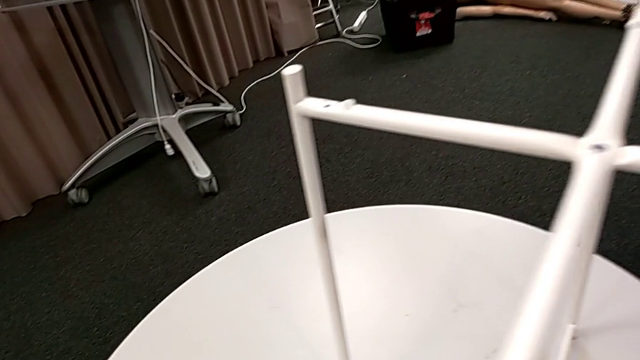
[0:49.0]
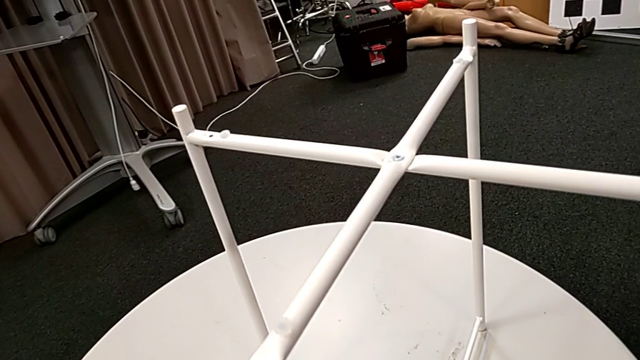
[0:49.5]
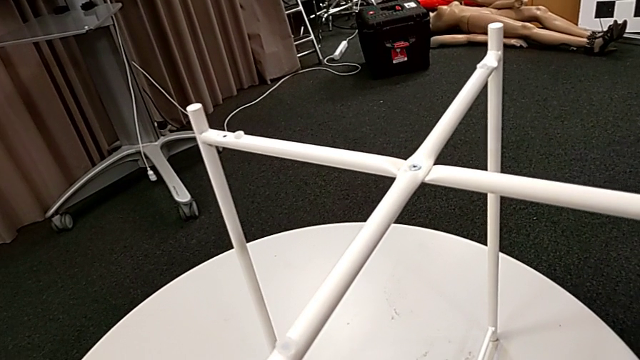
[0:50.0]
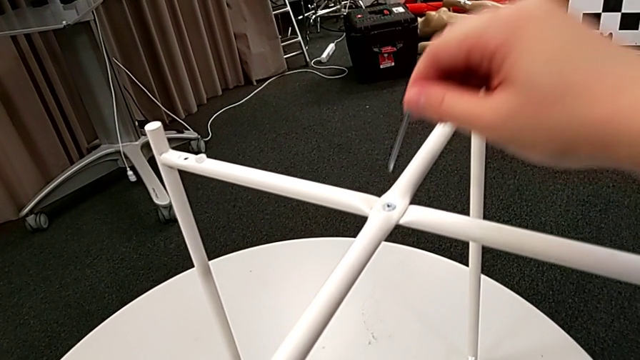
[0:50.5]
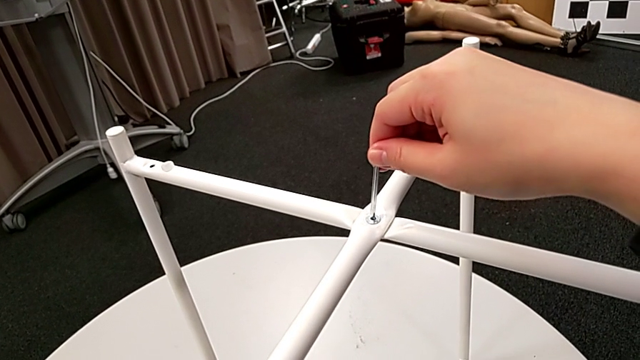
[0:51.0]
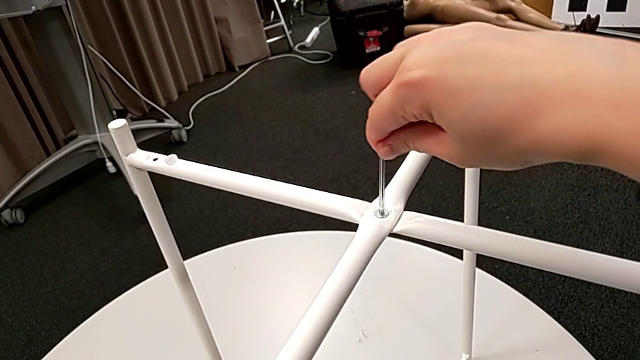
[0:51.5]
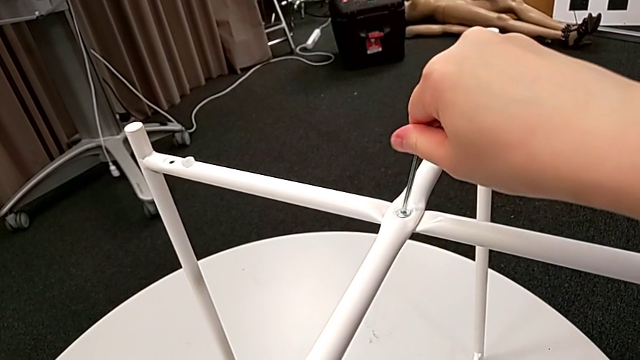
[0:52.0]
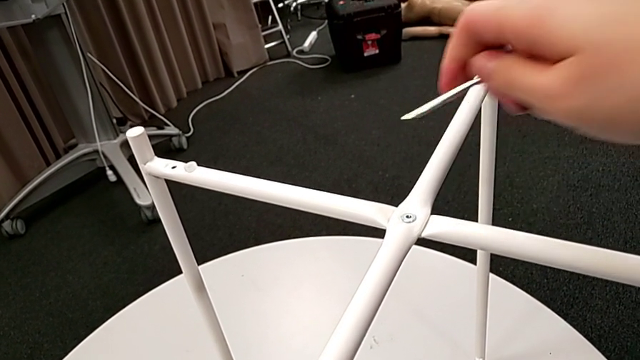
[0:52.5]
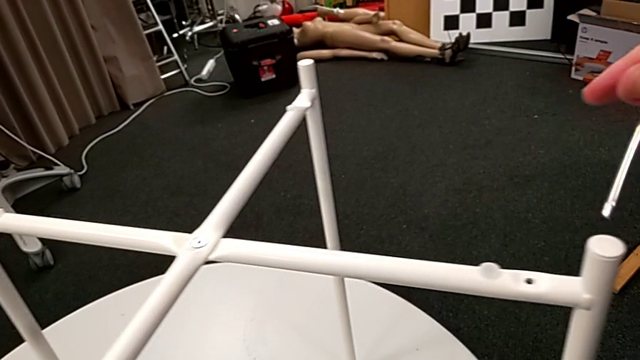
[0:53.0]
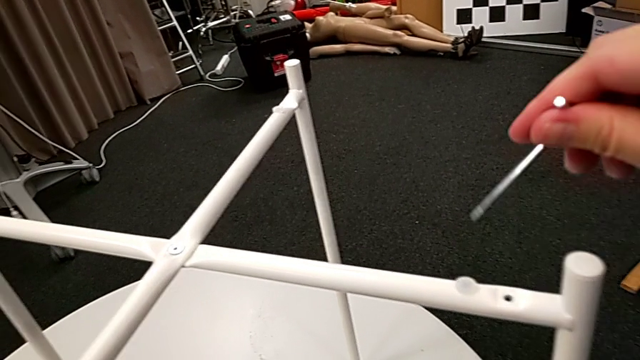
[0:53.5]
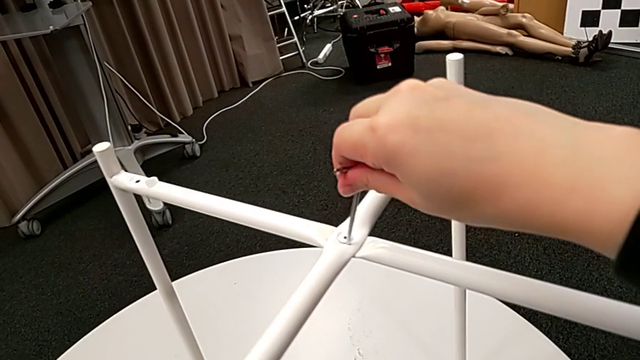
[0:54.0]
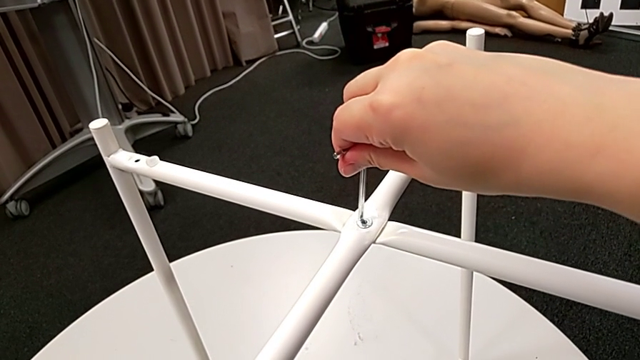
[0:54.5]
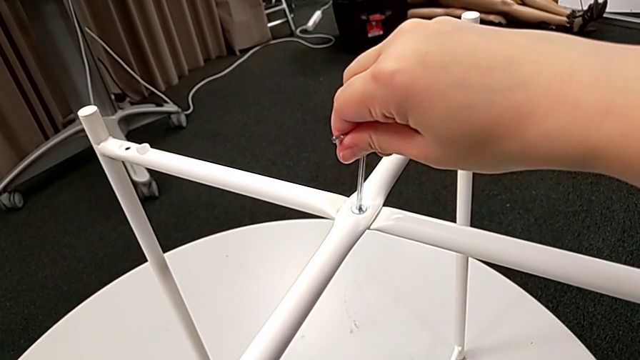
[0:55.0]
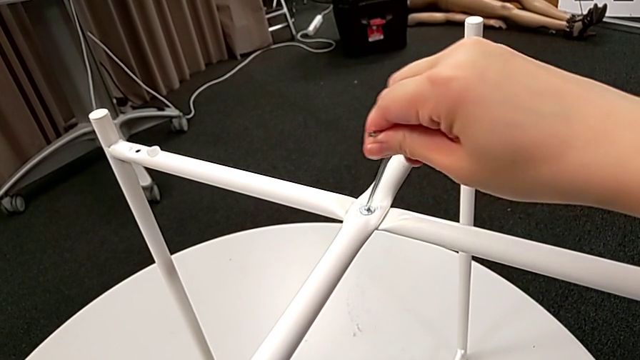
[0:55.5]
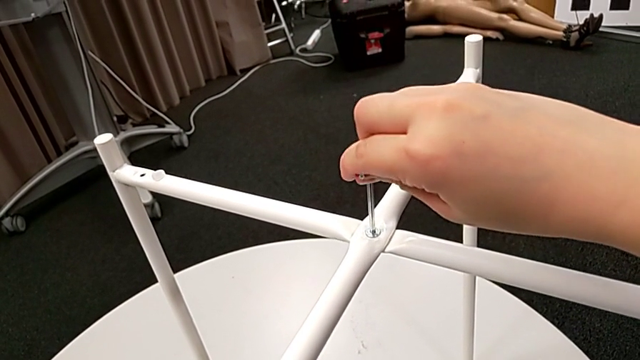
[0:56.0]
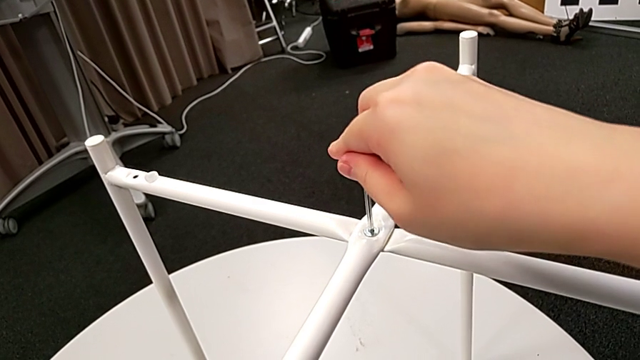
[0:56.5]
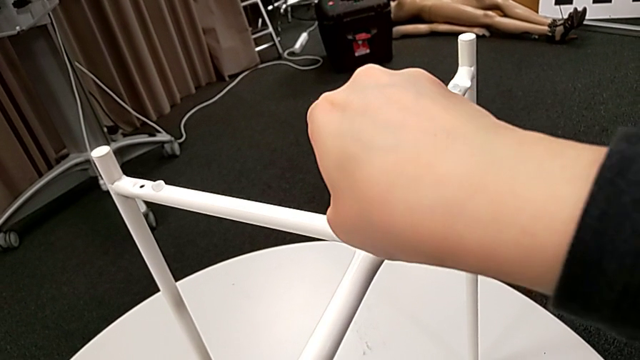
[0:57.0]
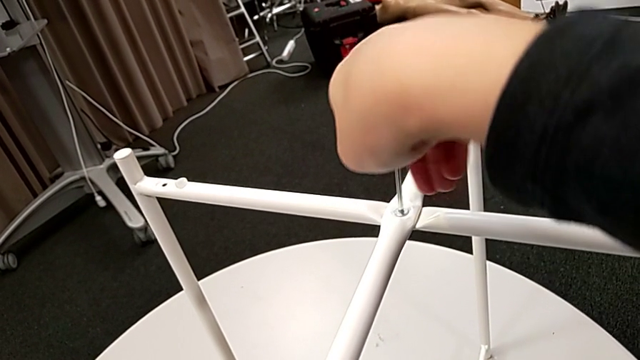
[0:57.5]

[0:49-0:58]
The camera wearer is unscrewing the hex socket head from the legs. They insert the Allen wrench and begin to unscrew the hex socket head.

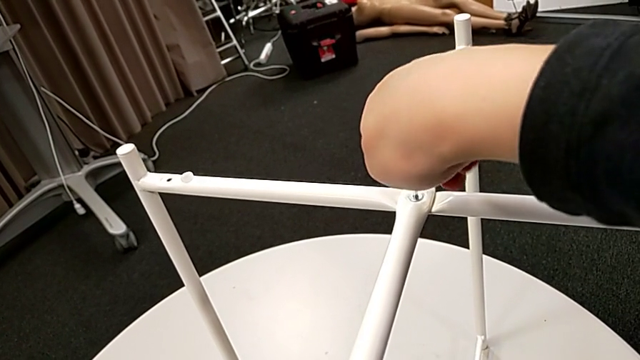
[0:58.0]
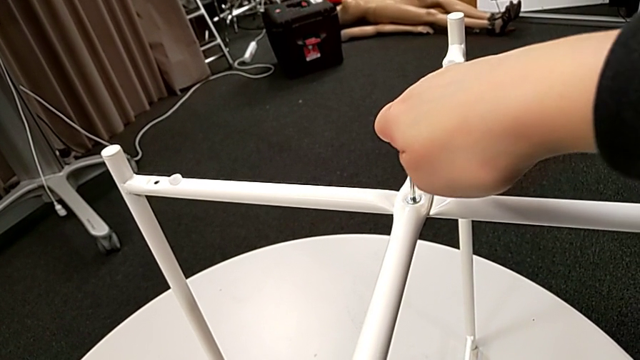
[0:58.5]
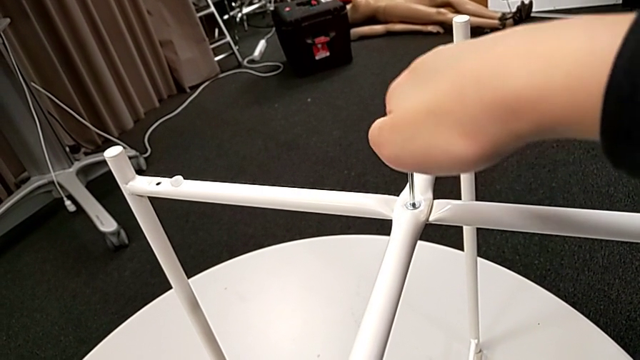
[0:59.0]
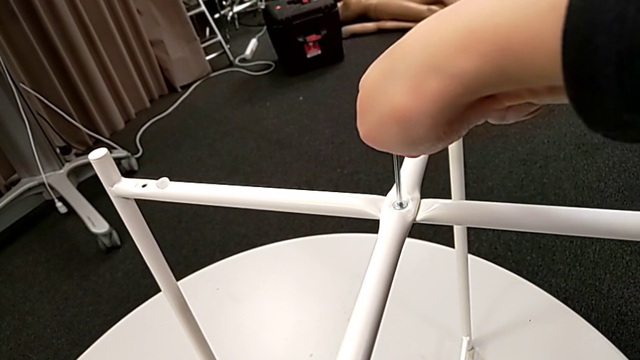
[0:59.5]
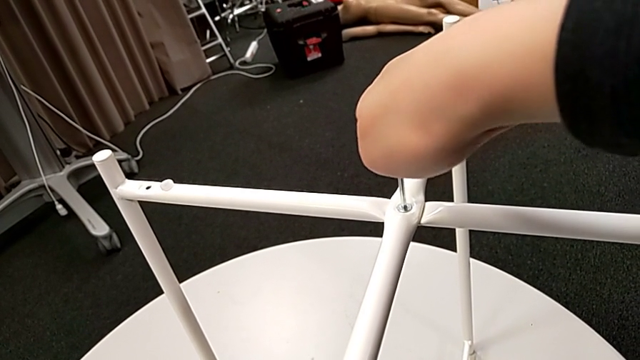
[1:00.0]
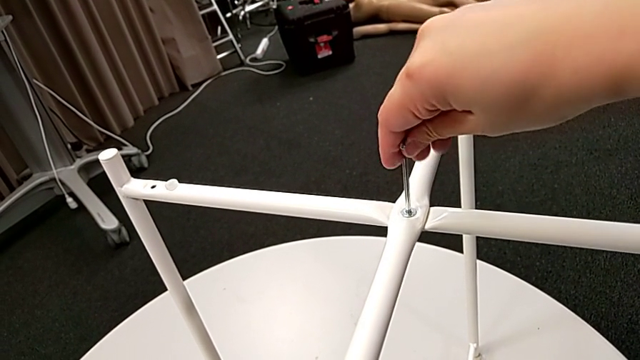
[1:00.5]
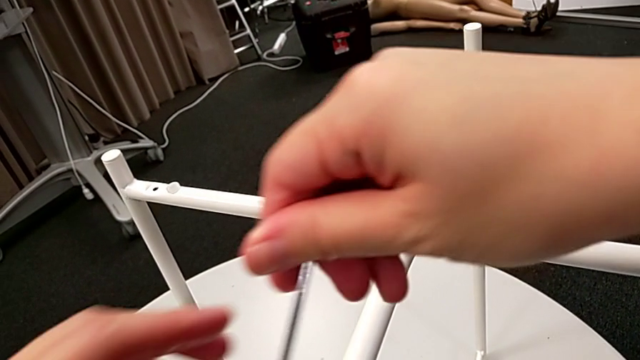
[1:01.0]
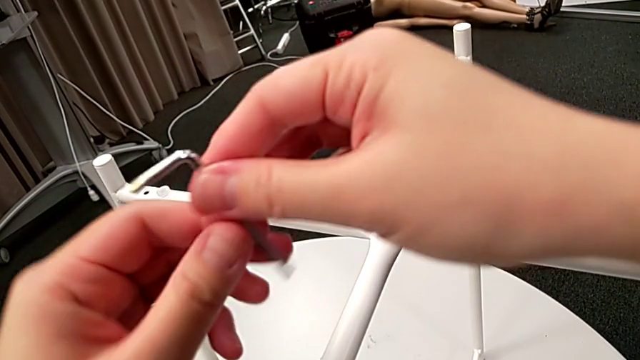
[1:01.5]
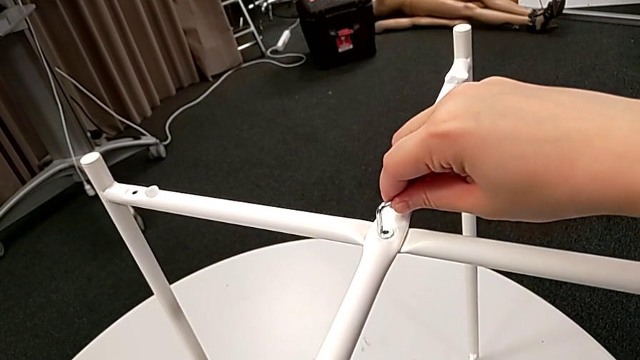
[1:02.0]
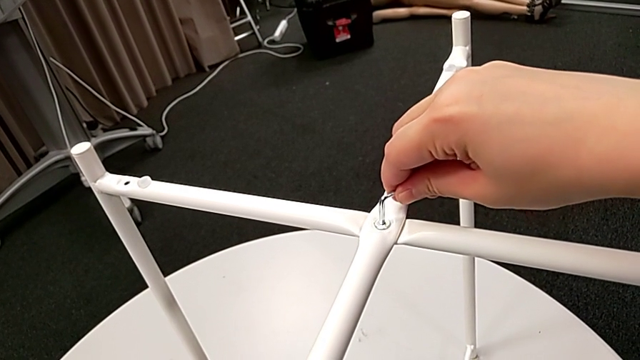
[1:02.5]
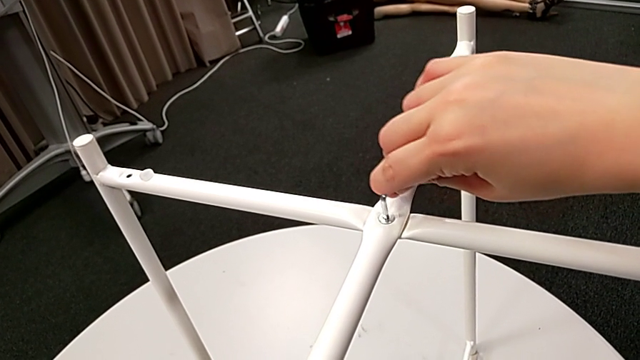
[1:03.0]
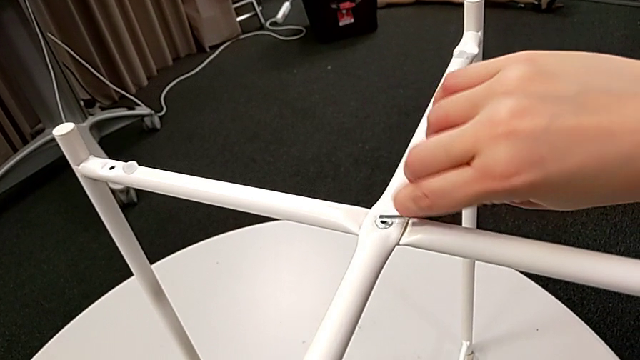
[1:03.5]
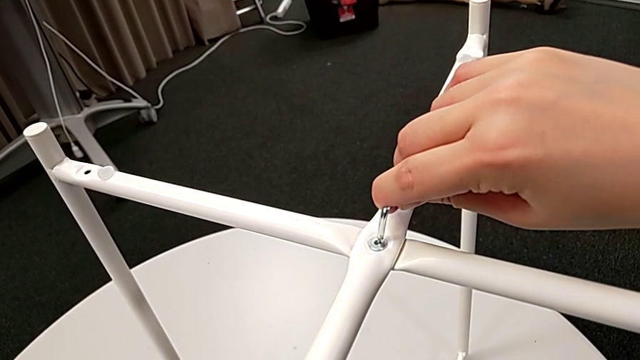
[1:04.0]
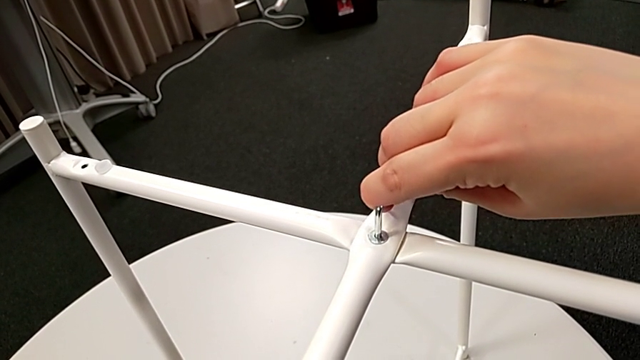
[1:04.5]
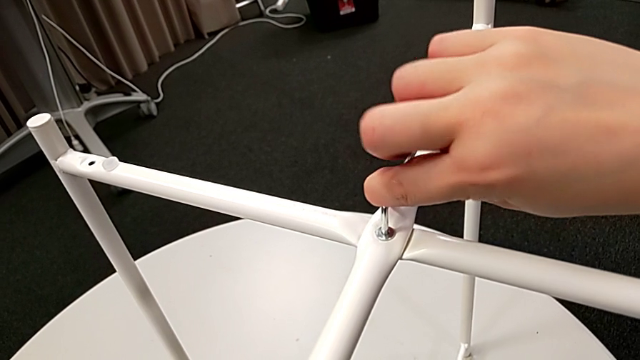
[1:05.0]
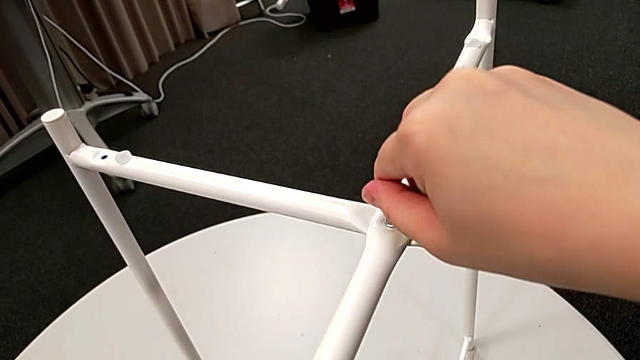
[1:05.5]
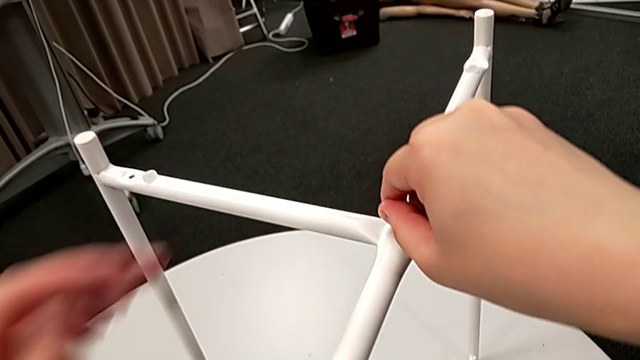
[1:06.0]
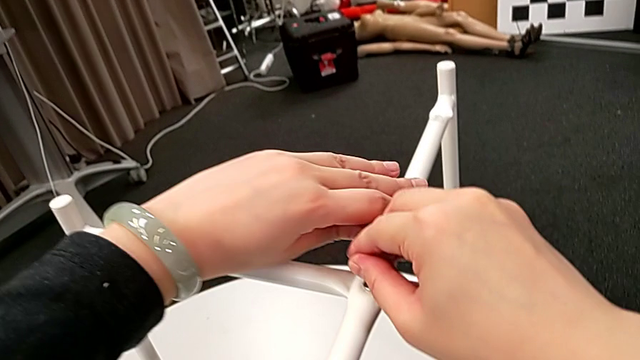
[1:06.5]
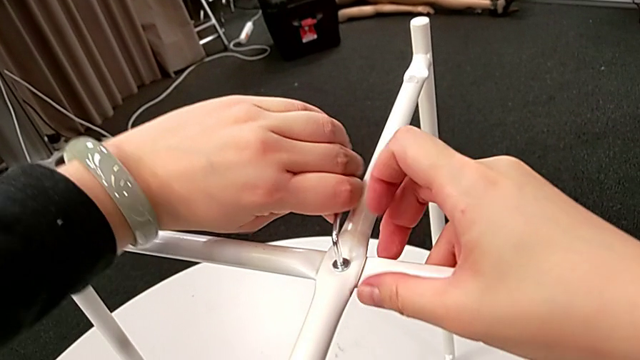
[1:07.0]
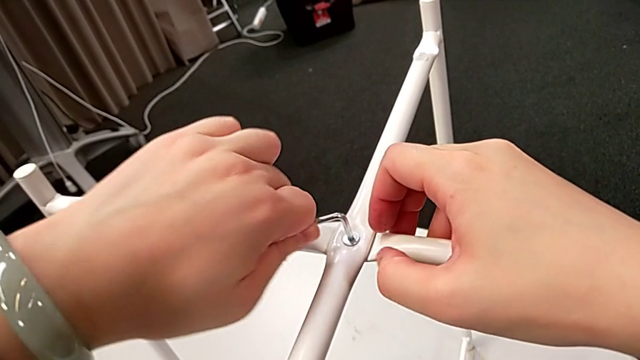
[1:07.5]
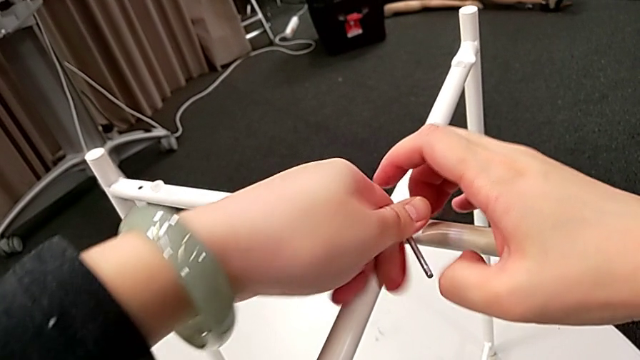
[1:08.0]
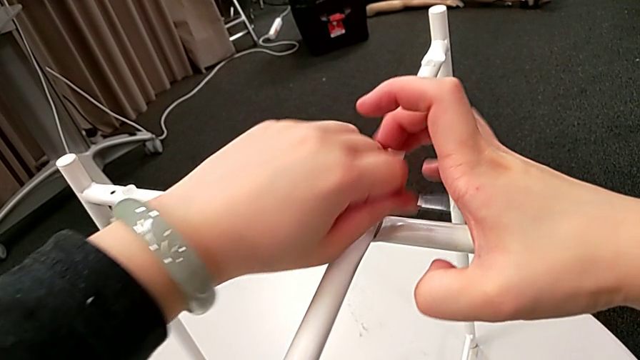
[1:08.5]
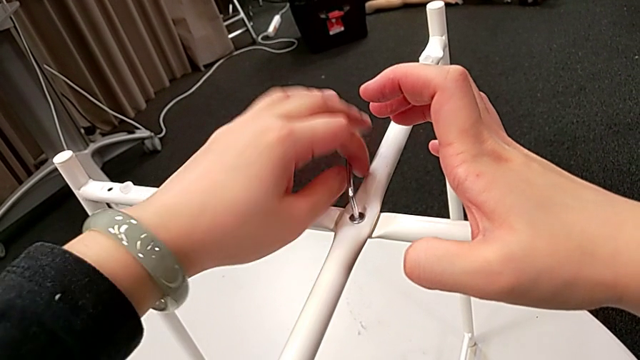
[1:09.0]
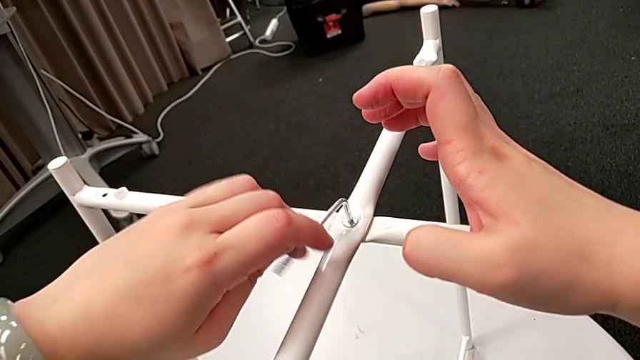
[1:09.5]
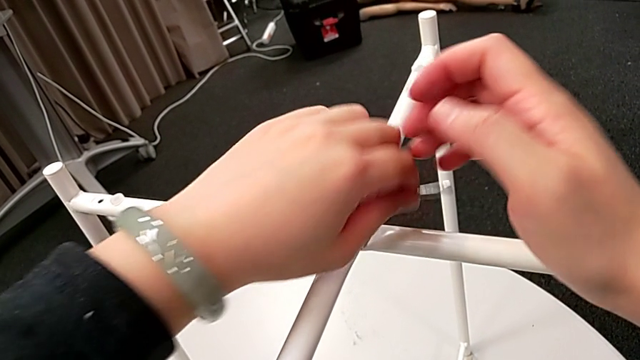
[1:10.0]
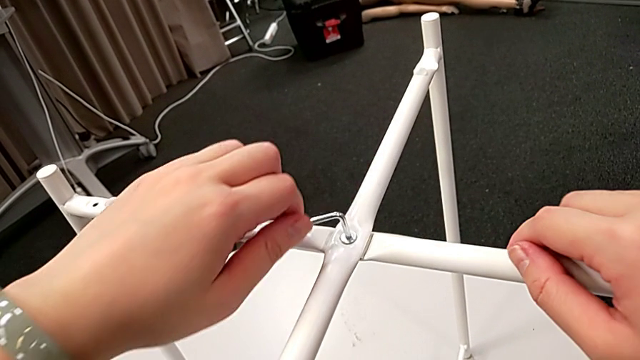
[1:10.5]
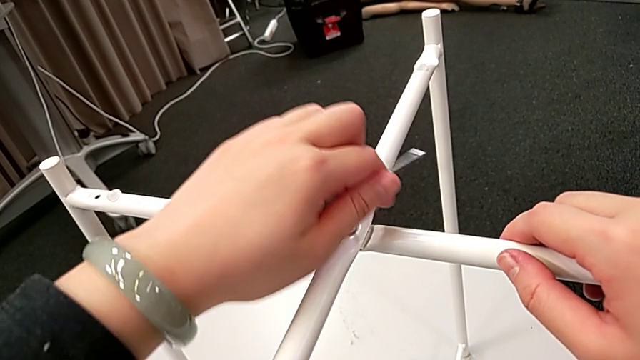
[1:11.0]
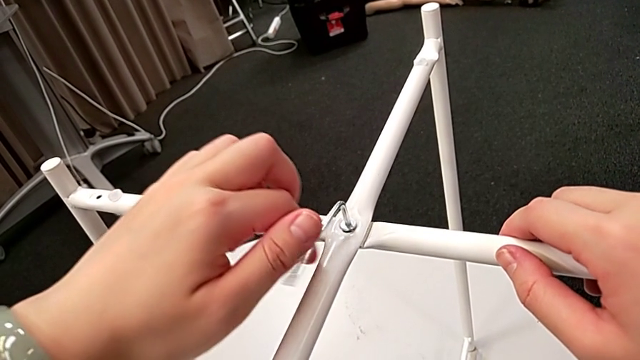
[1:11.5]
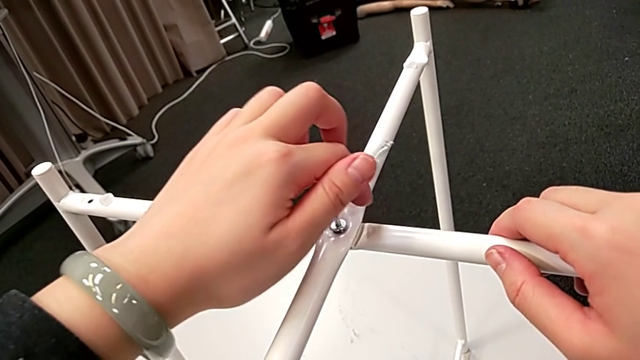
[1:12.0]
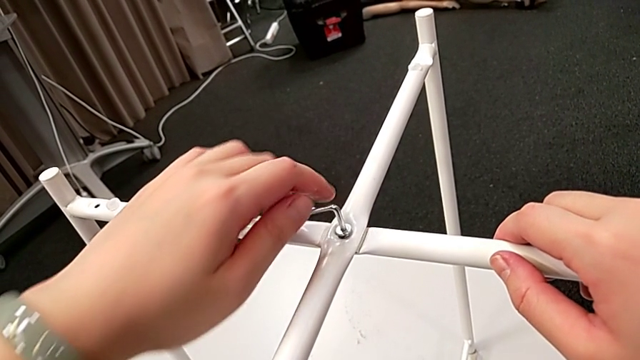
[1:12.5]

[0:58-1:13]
The camera wearer is unscrewing the hex socket head from the legs. They keep unscrewing the hex socket head.
